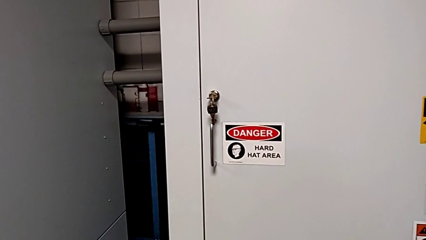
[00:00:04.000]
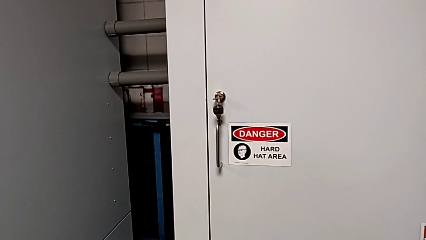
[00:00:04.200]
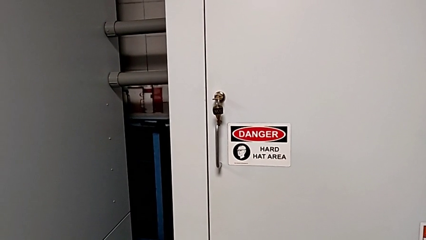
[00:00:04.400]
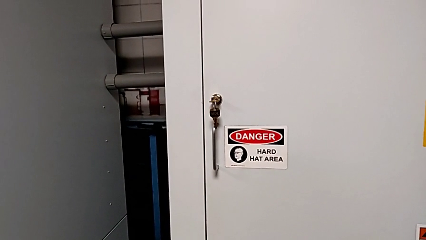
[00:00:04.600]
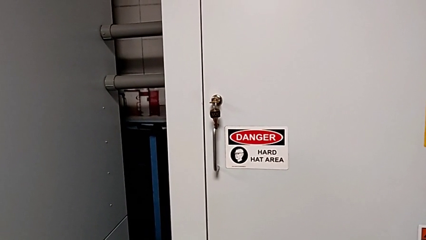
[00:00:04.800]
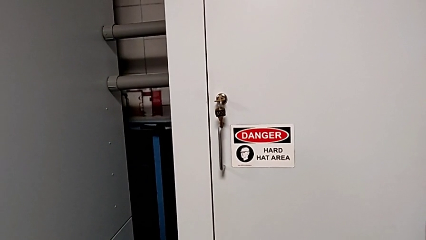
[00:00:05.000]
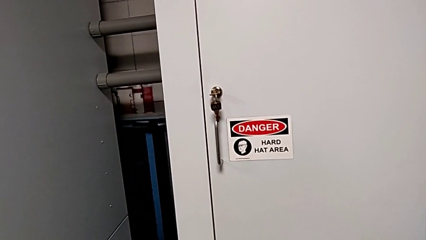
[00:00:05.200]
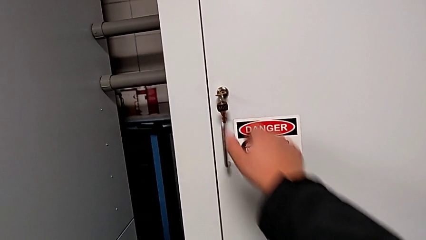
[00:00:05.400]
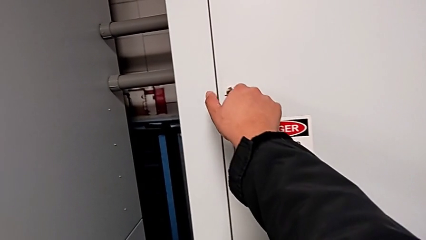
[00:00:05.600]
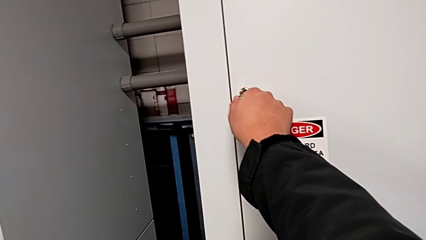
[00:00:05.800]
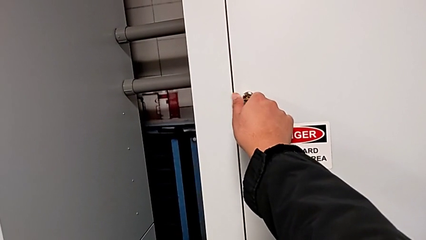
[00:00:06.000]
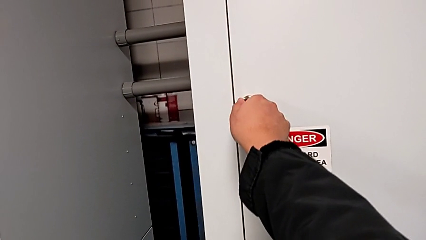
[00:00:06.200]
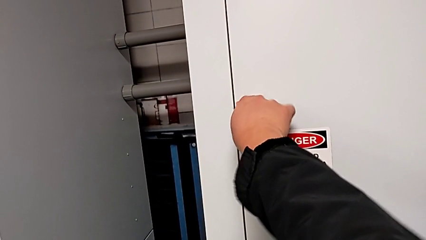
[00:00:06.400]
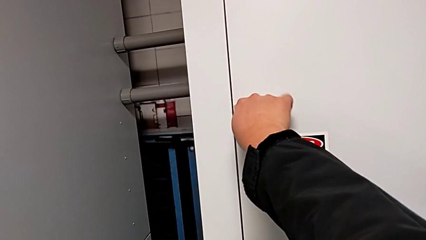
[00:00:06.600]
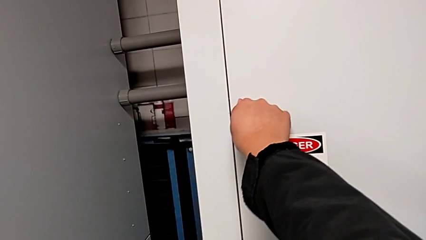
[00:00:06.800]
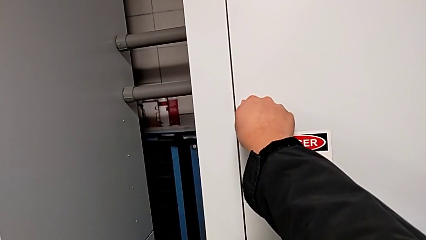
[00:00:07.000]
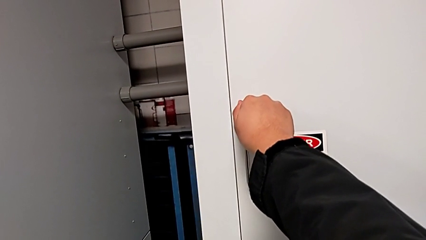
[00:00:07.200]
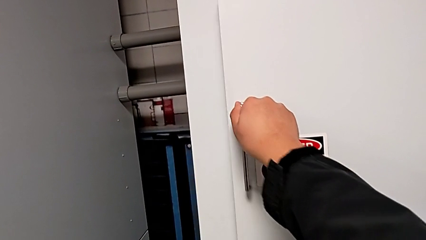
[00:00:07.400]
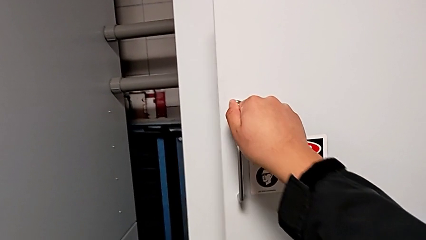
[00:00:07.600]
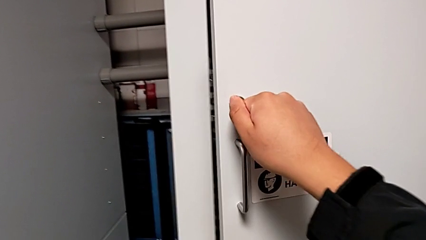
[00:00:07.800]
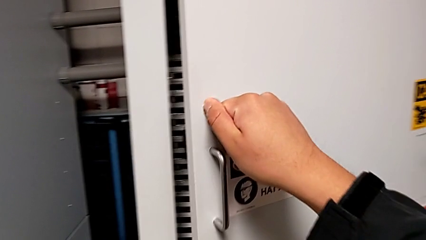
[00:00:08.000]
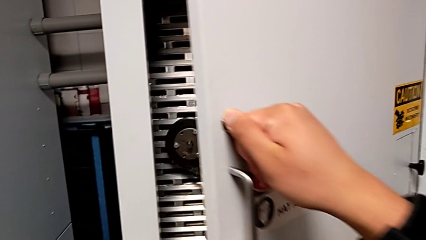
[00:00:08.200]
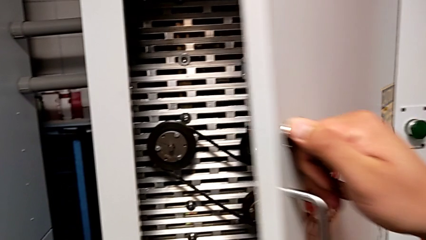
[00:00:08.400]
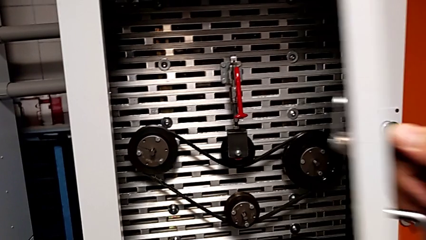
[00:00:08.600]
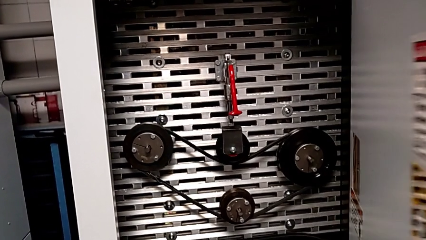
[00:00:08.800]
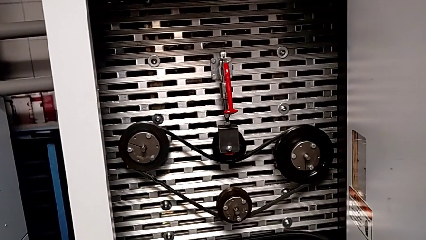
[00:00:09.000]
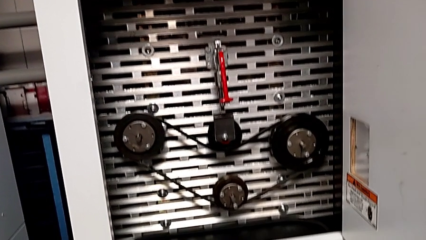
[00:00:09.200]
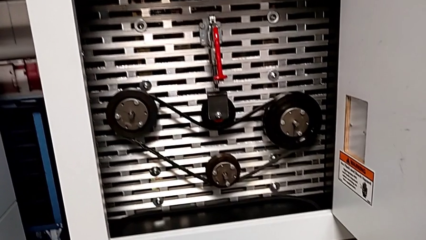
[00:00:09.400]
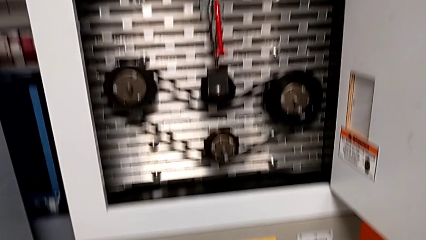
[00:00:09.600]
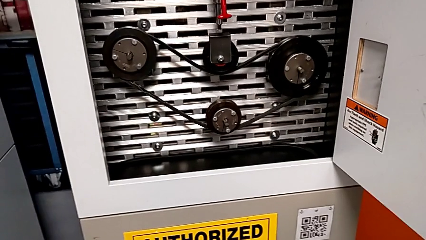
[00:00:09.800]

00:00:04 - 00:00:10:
The camera wearer opens the front door. They unlock the front panel door and open it.

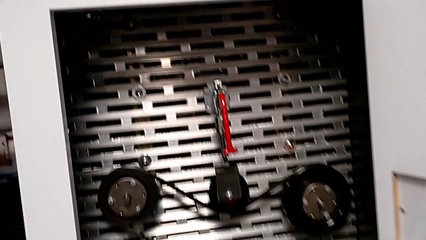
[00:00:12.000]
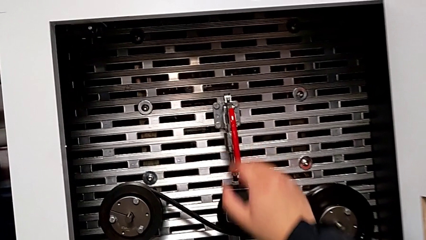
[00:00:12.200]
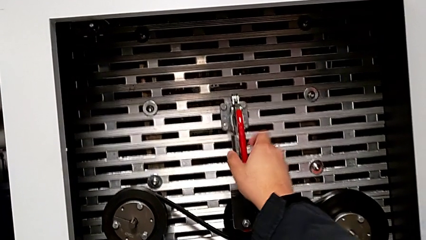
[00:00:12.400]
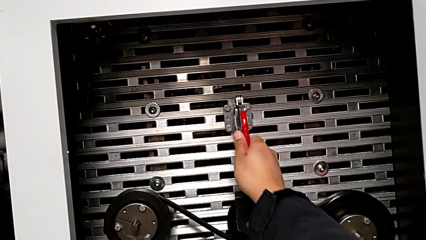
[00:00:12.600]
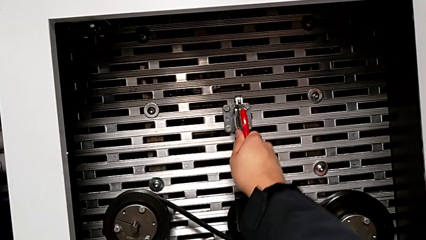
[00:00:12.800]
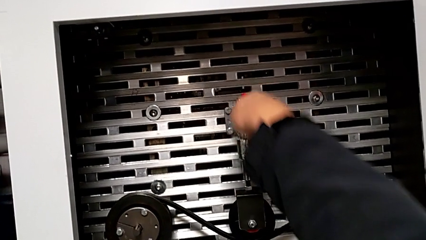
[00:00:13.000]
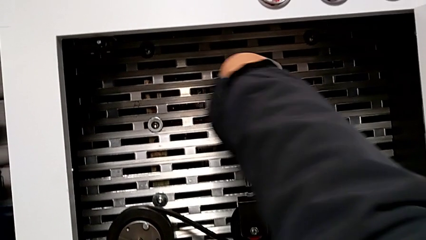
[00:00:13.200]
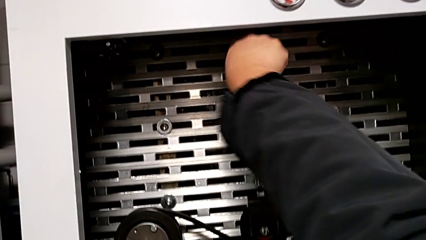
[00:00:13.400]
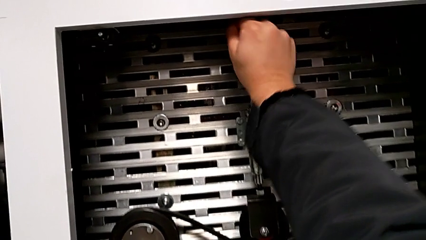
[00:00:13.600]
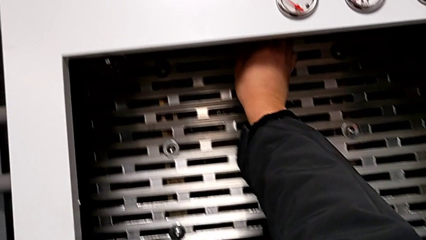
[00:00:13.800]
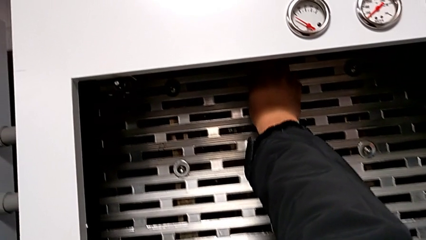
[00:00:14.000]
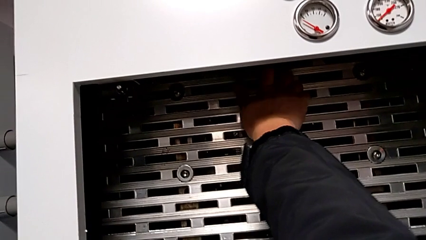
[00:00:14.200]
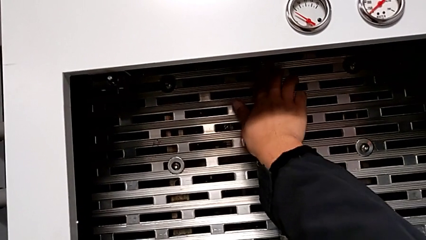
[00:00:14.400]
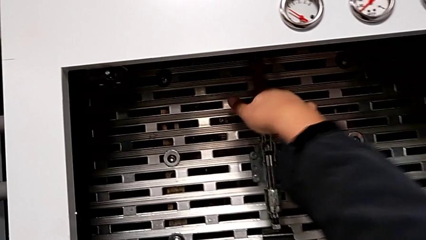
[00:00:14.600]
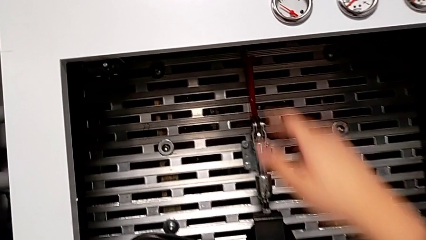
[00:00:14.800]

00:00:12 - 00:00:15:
The camera wearer pulls up the red lever. They approach the red lever and pull it.

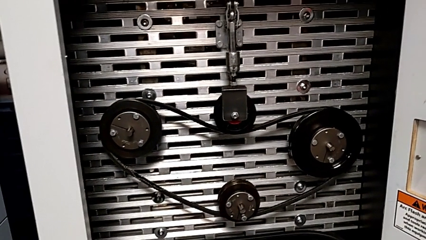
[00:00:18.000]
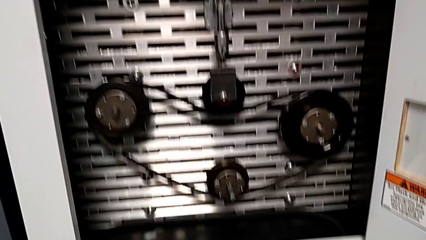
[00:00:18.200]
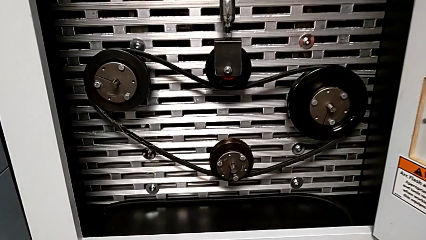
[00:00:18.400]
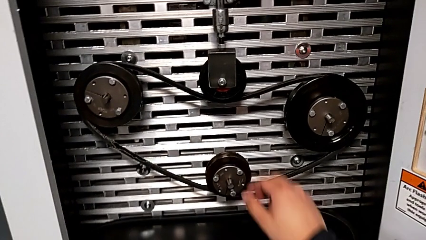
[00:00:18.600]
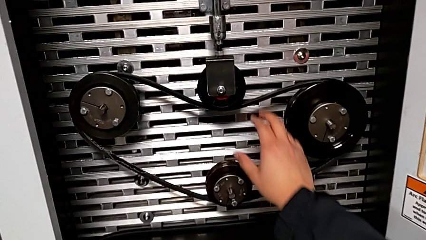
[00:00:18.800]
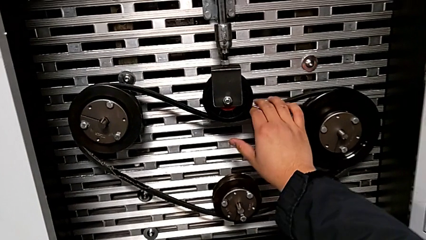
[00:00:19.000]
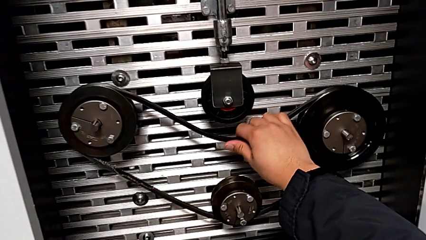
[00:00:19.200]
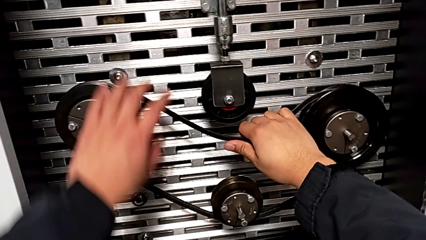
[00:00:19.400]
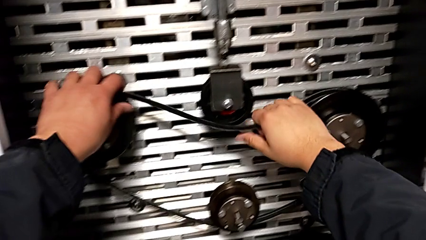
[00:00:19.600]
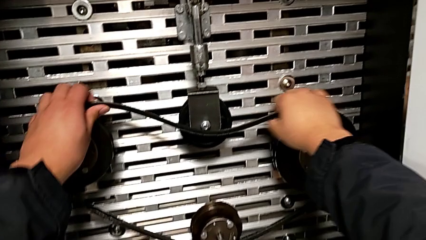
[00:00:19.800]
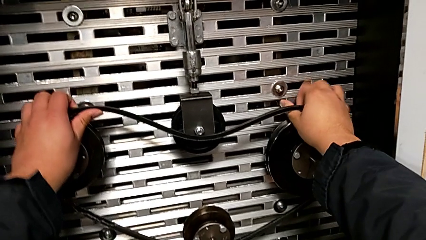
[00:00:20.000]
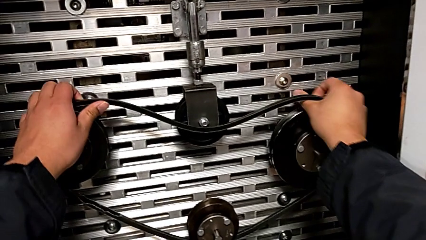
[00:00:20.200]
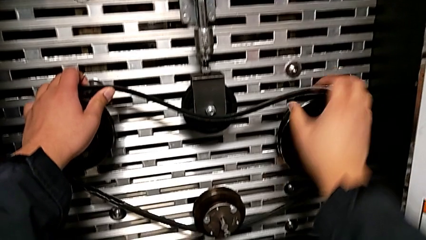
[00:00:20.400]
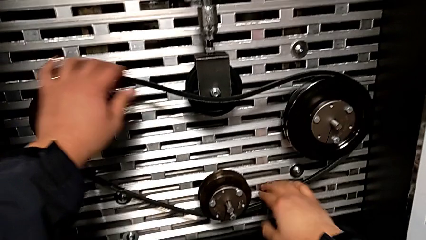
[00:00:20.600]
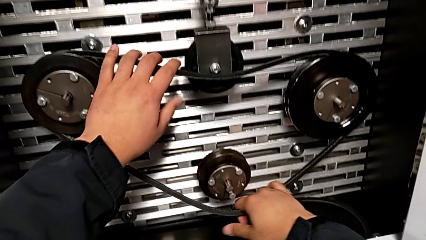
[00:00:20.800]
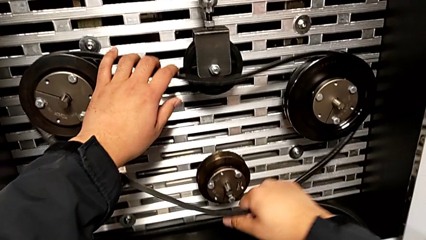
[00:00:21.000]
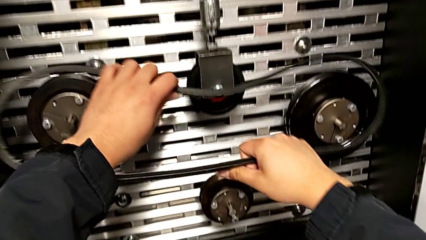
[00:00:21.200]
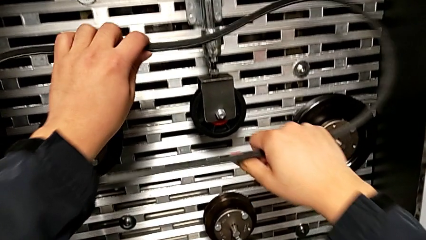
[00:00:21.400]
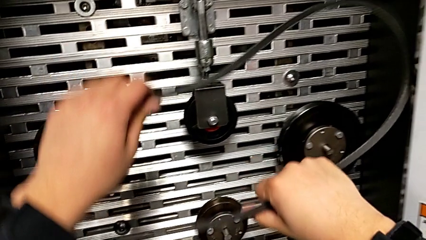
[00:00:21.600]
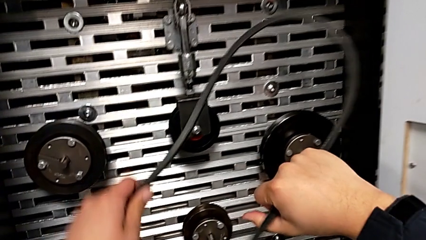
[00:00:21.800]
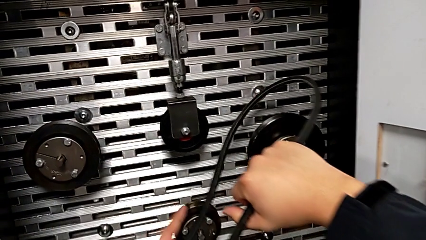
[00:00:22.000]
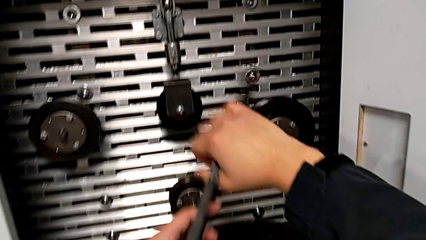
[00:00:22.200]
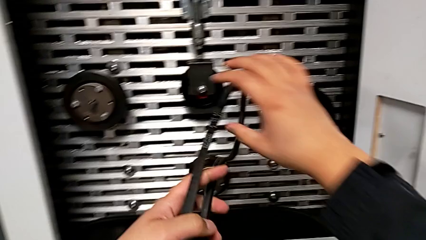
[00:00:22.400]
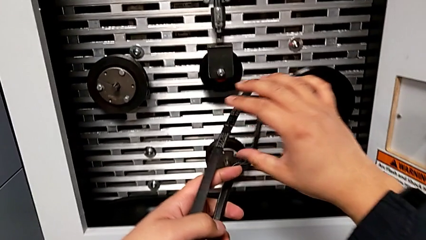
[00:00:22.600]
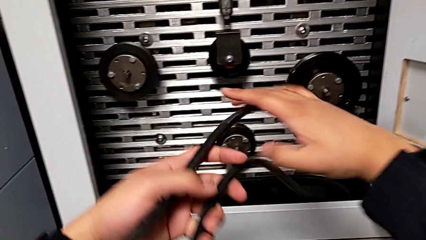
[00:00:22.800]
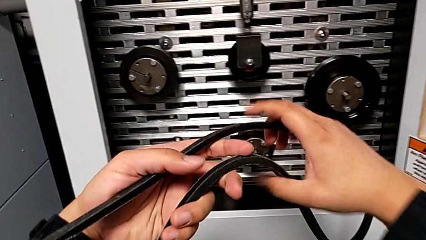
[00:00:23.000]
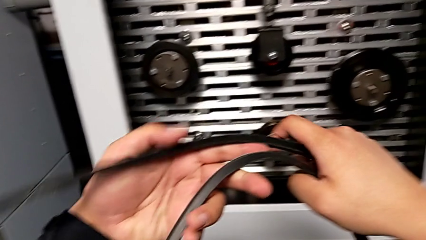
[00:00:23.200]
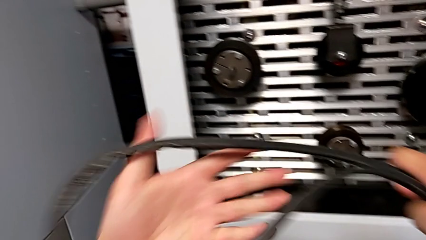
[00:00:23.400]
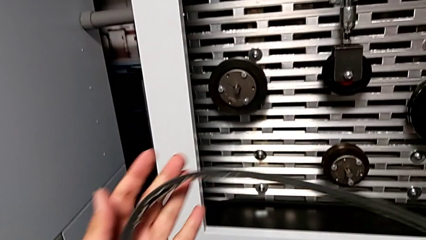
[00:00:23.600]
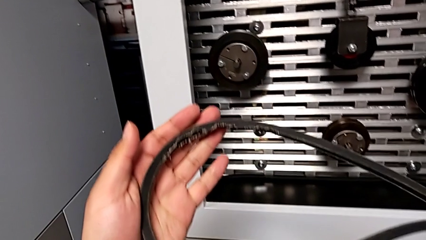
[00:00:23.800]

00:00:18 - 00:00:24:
The camera wearer inspects the damaged belt. They withdraw the damaged belt.

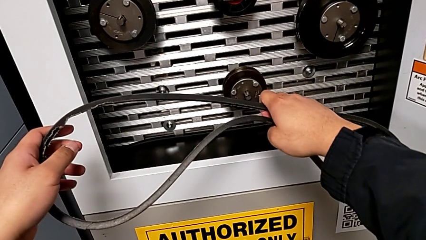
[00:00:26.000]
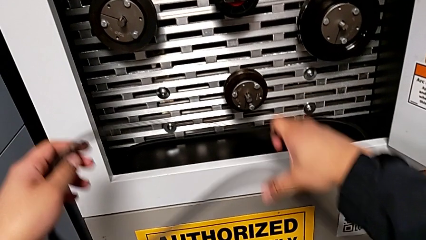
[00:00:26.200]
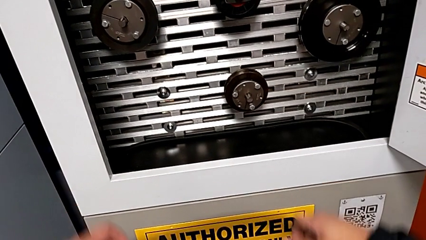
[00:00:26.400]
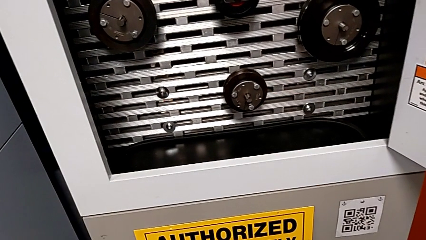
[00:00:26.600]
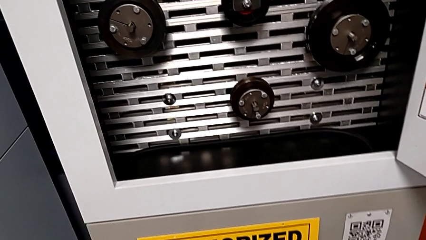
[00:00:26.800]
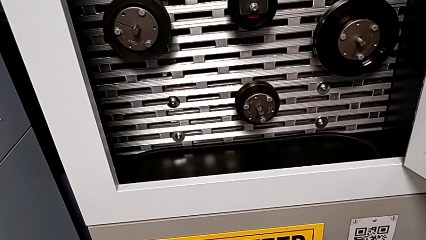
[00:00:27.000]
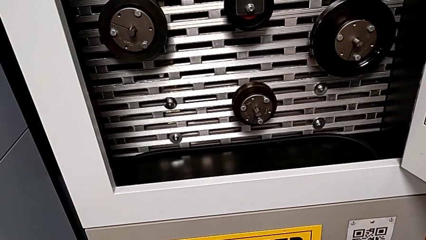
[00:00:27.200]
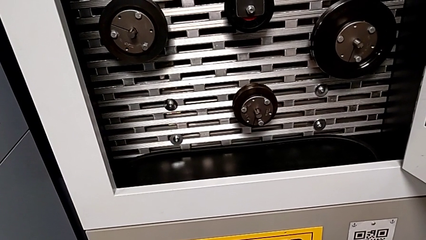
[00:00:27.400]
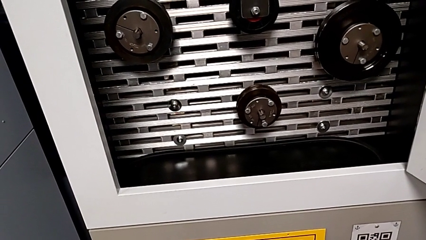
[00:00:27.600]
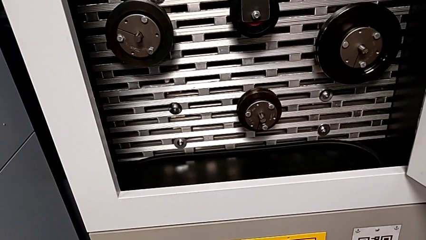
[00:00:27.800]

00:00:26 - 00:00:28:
The camera wearer discards the damaged belt. They drop the damaged belt.
